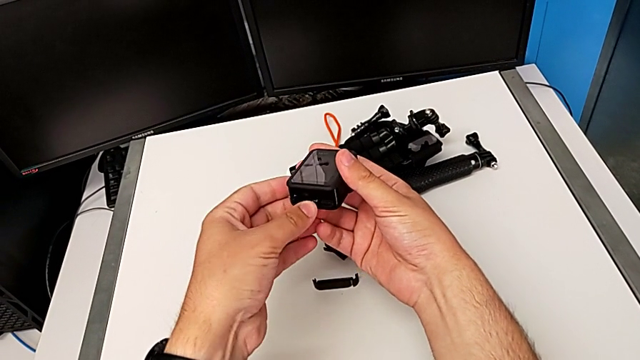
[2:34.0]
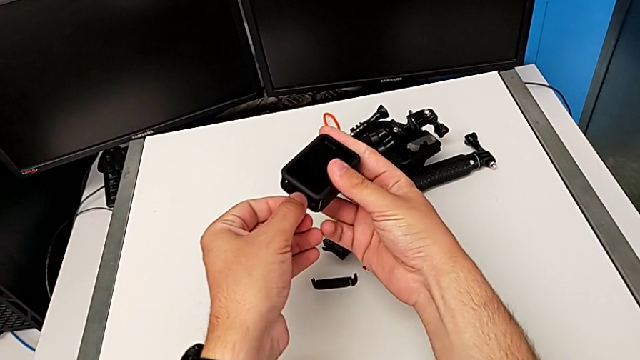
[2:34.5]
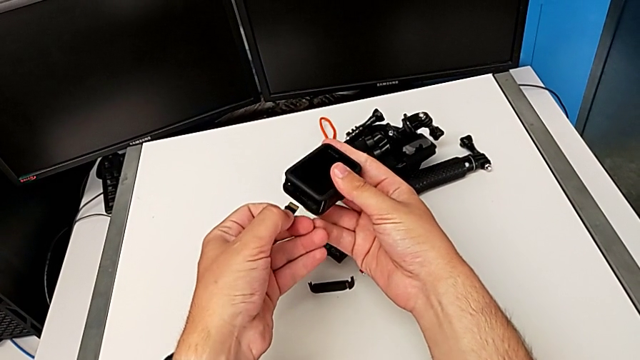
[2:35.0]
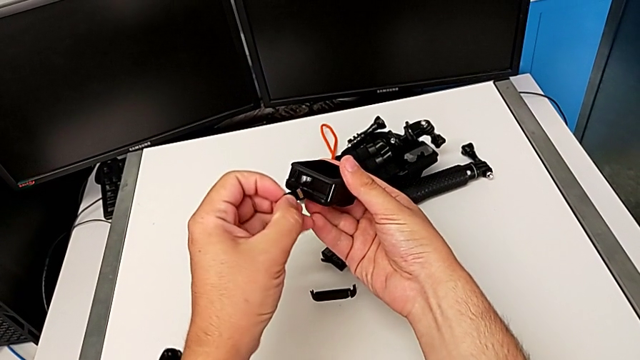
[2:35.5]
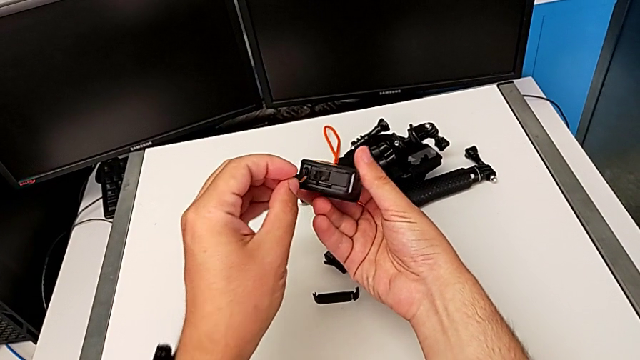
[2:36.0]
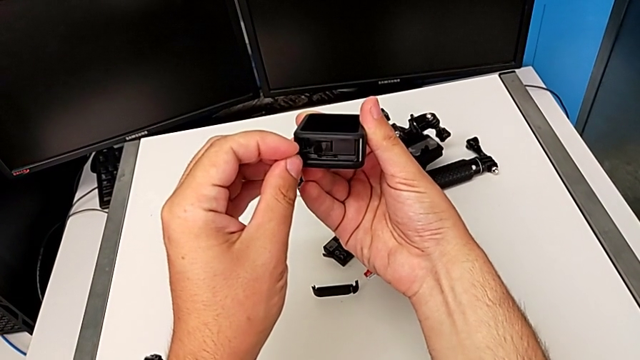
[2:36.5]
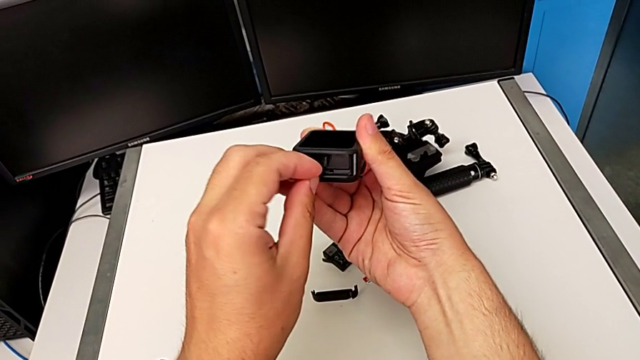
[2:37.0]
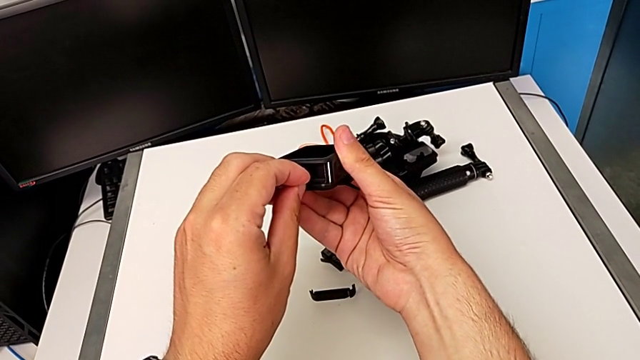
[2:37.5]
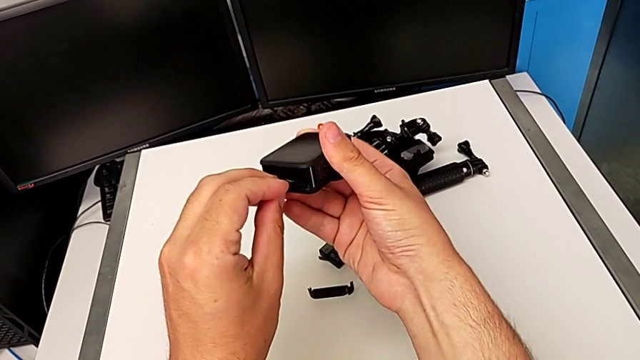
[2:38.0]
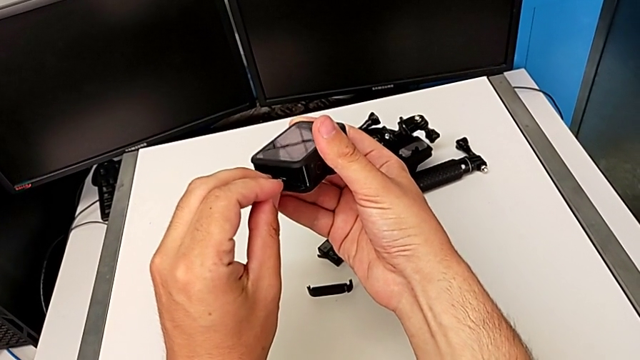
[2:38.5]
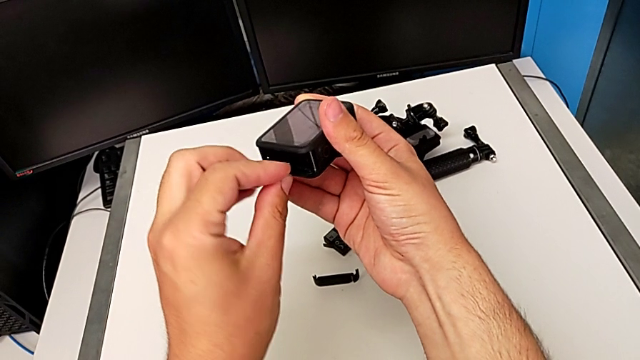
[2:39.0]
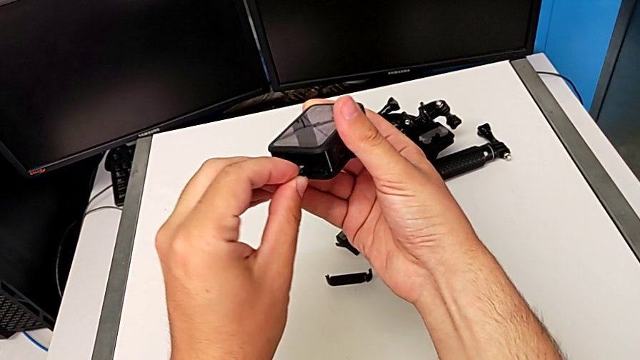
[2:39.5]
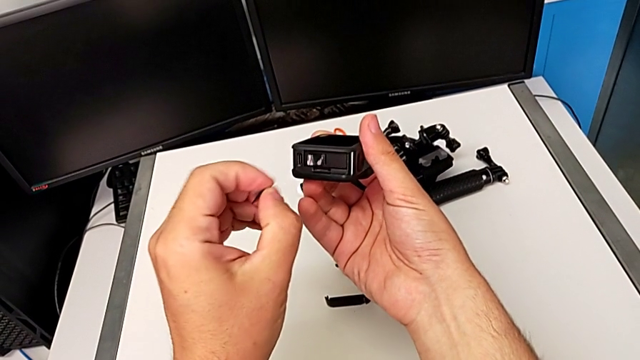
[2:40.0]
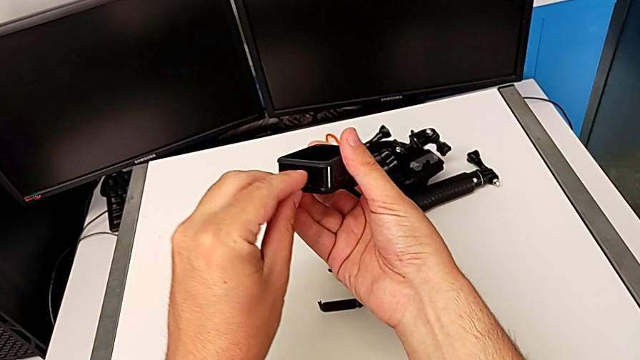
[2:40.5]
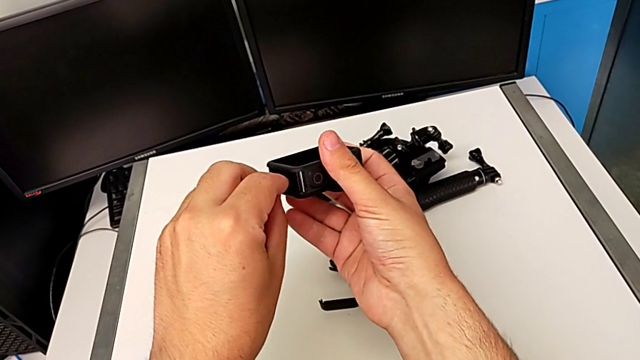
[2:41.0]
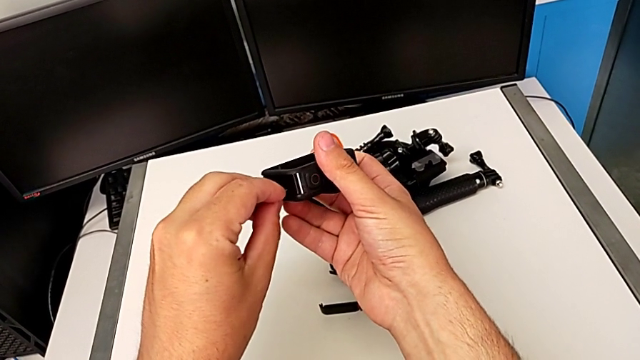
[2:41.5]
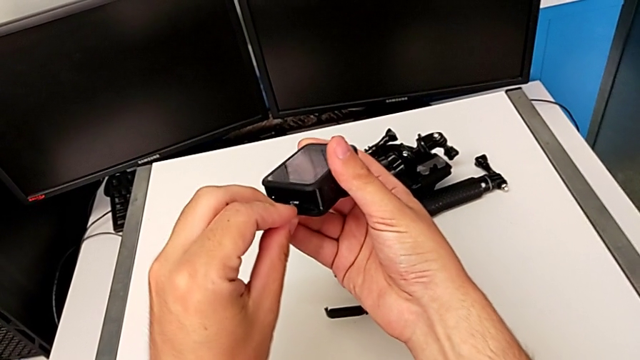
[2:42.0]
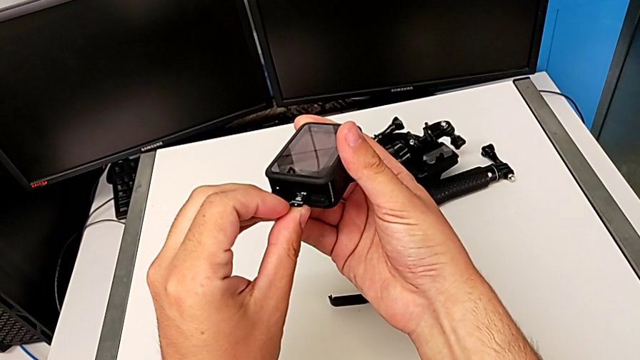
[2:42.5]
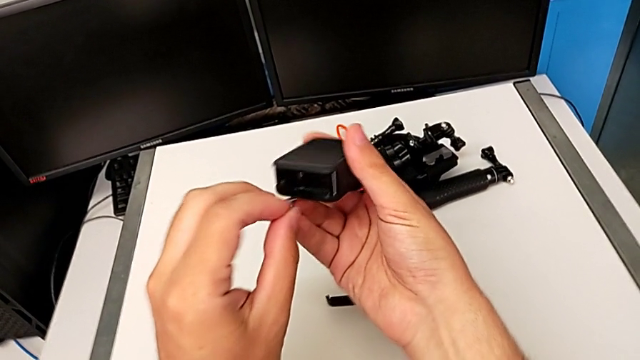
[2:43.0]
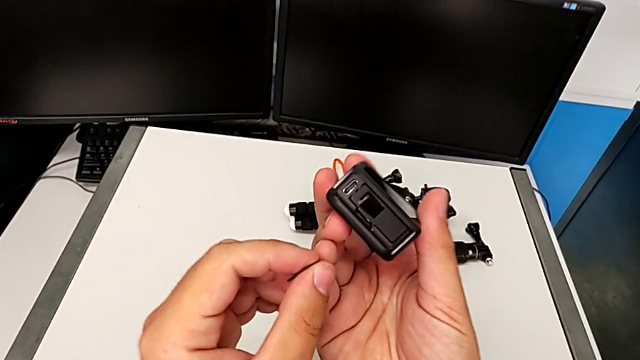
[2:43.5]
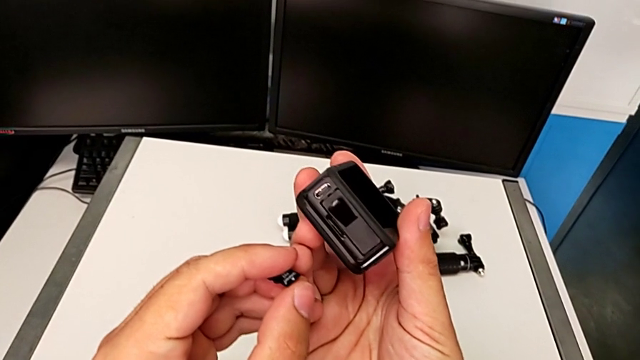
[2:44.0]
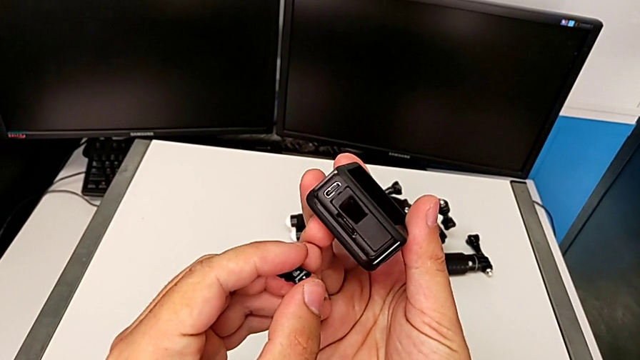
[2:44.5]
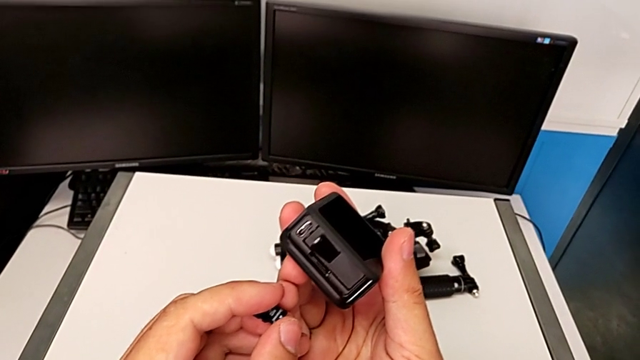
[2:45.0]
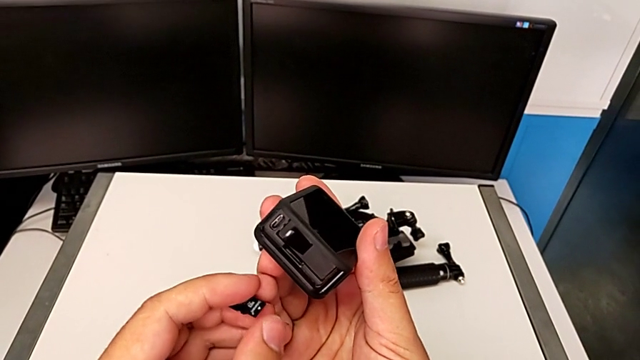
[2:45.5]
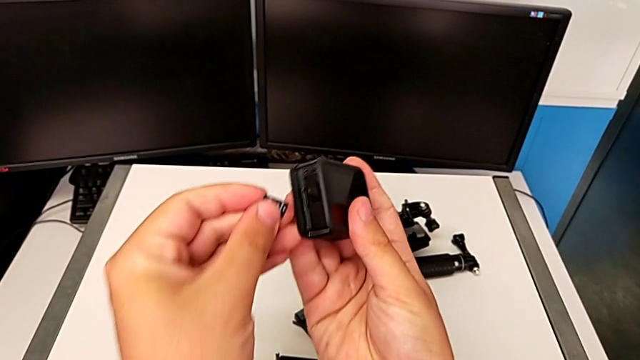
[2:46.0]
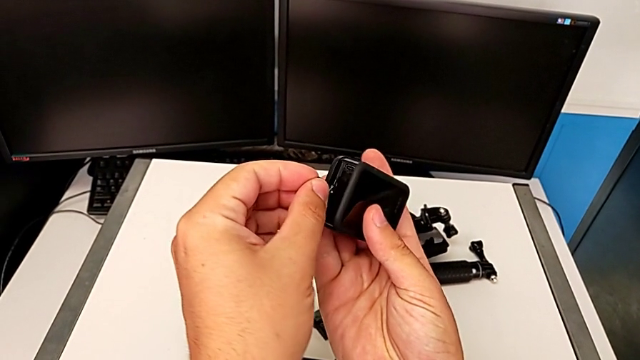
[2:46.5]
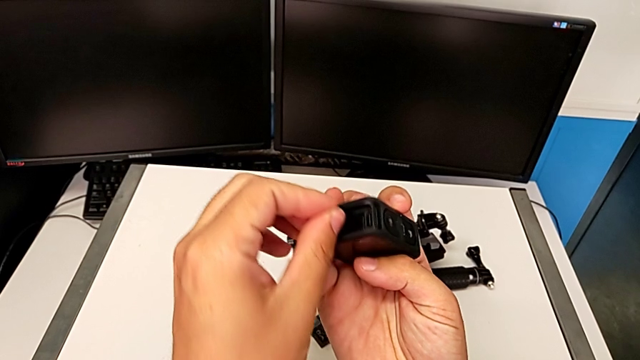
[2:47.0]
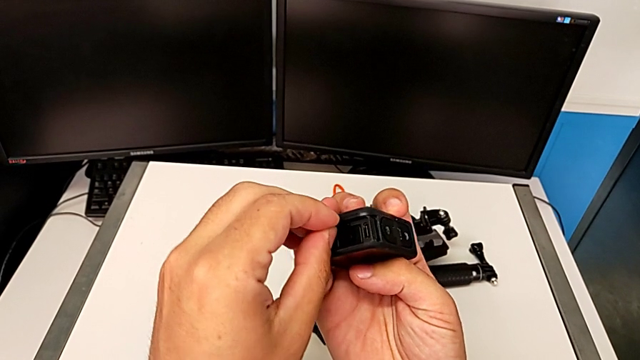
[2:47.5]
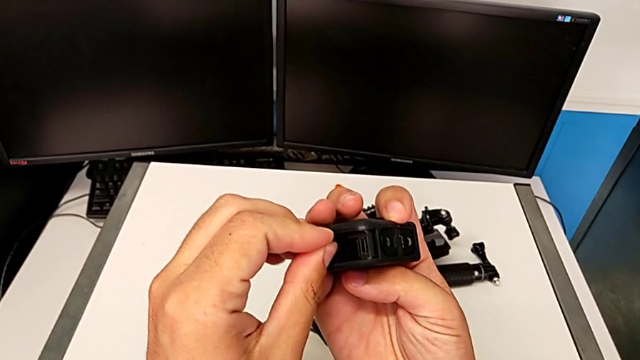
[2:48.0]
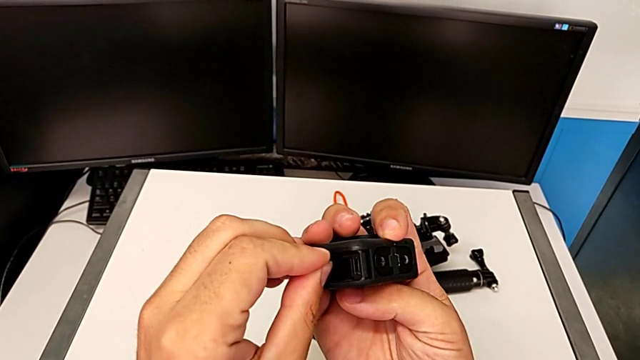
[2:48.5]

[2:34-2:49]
The camera wearer is changing the microSD card. They keep inserting the new SD card.

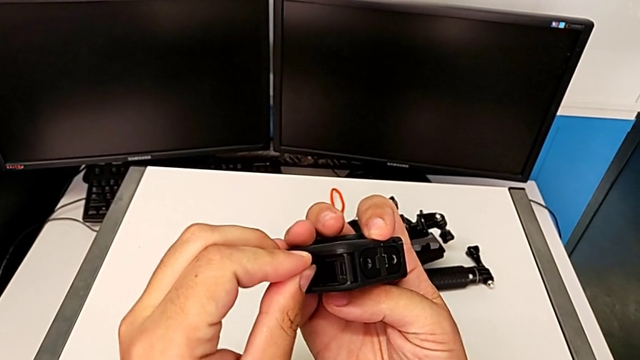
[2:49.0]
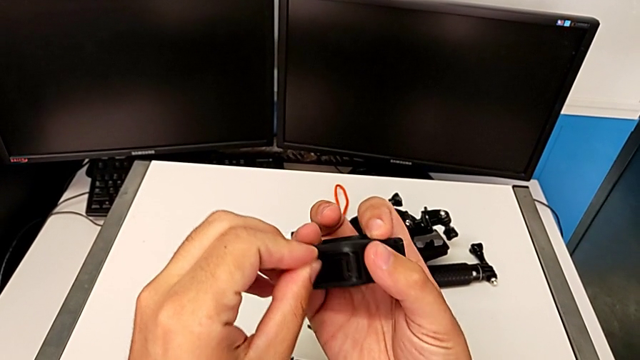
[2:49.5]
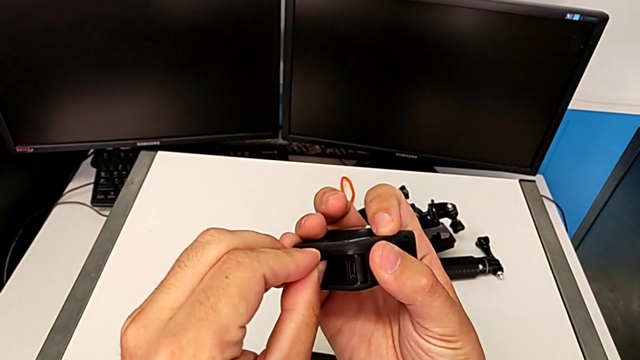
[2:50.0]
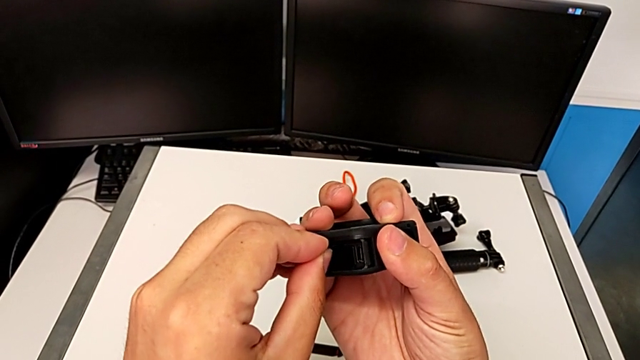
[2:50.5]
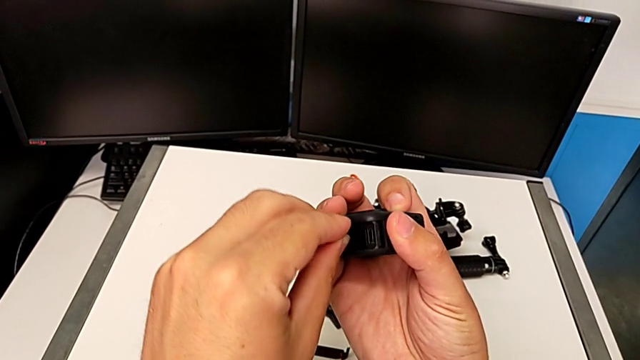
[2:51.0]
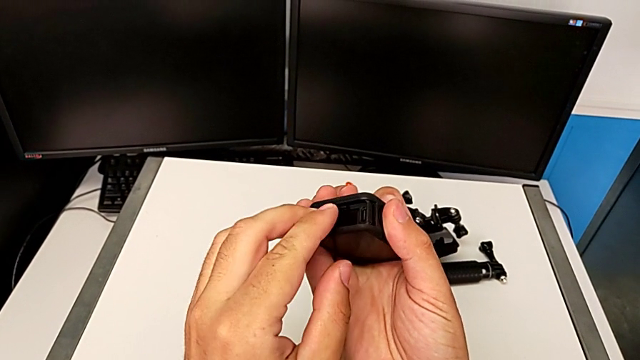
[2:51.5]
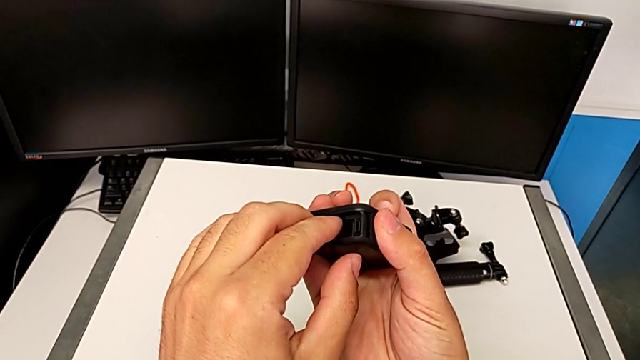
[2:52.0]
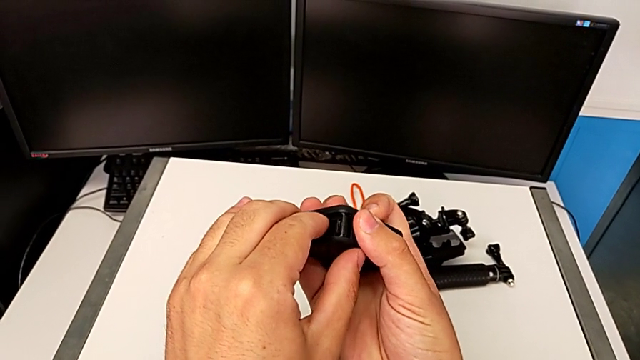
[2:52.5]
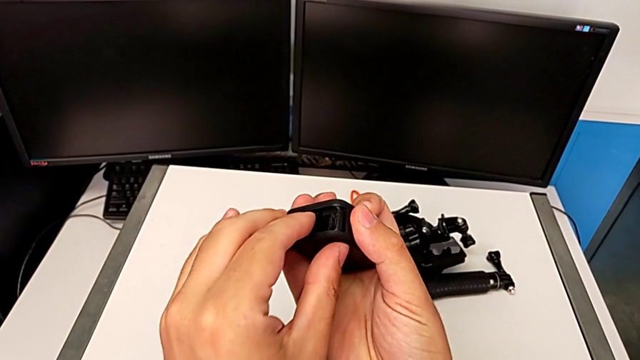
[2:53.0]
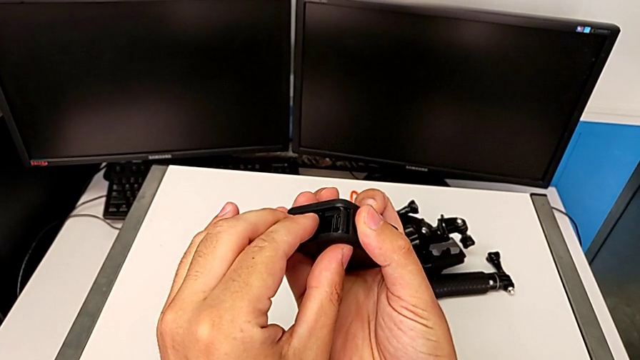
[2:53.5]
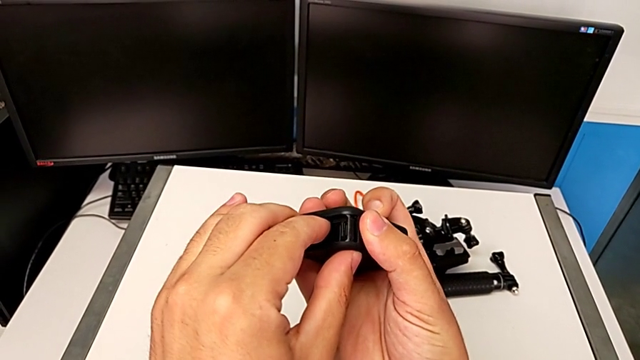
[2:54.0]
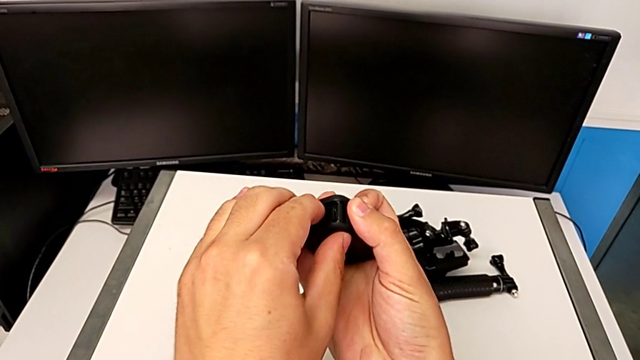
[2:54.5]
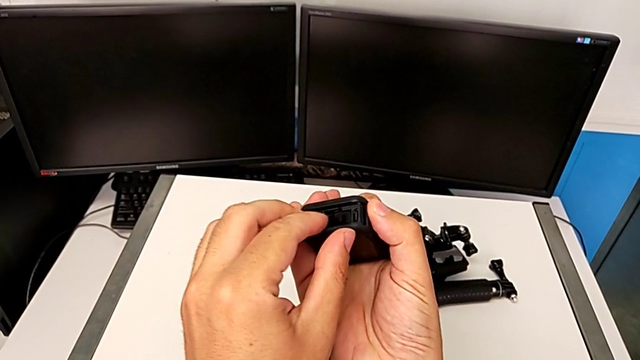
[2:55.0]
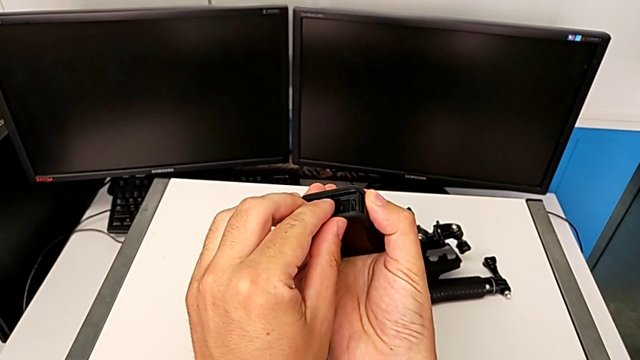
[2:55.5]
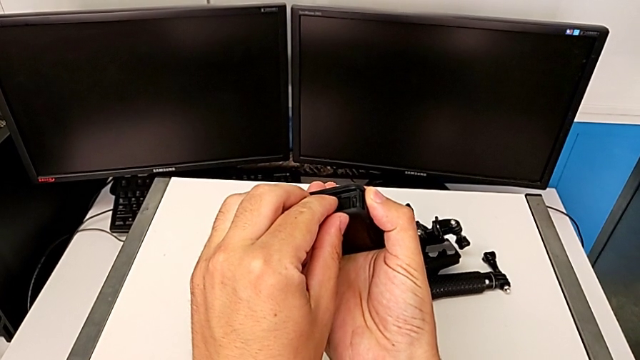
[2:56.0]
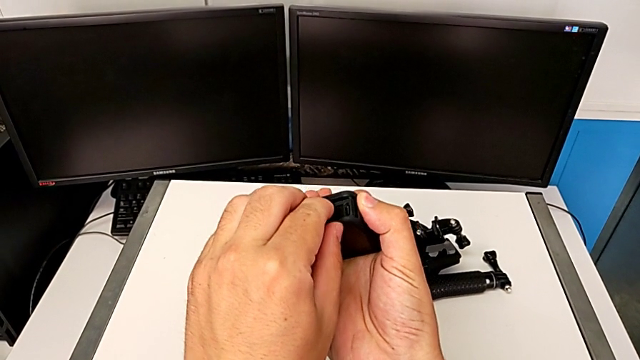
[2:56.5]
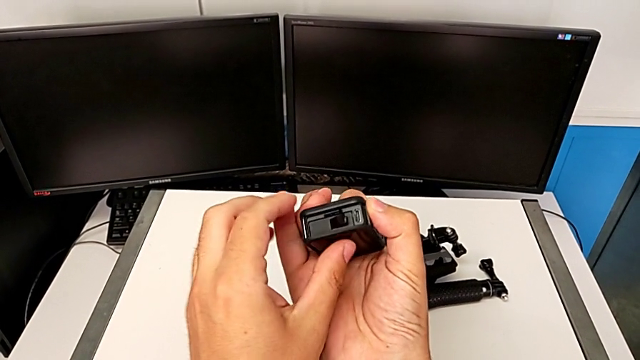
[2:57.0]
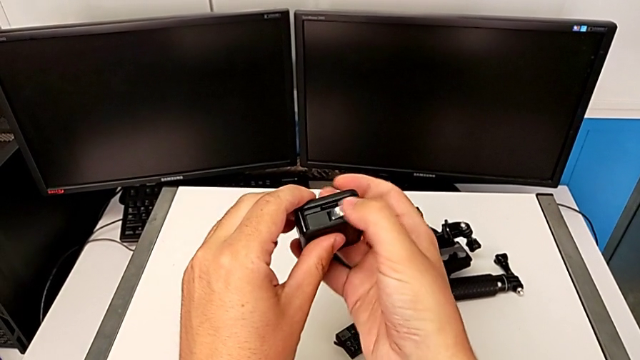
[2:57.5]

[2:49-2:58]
The camera wearer is changing the microSD card. They begin to insert the new SD card.
